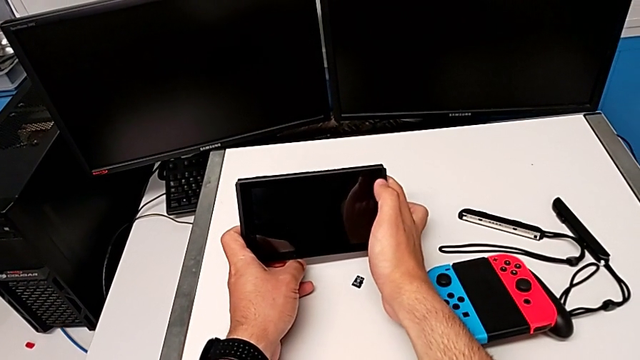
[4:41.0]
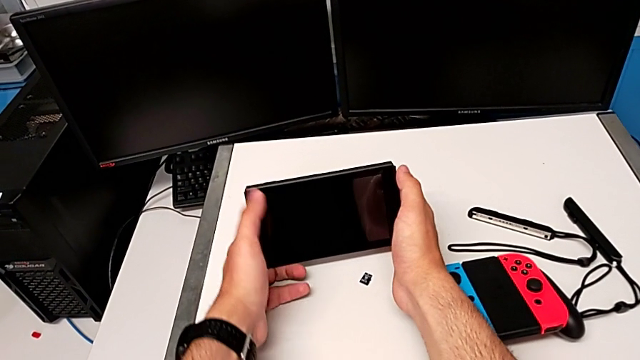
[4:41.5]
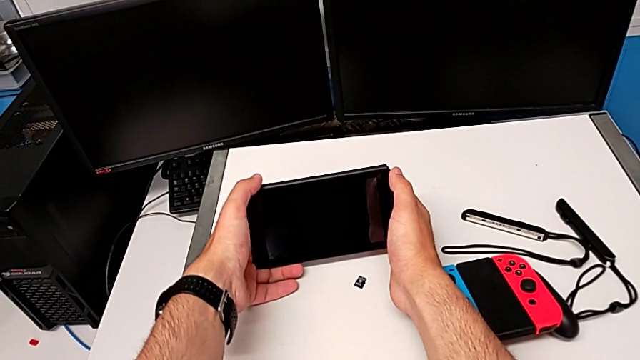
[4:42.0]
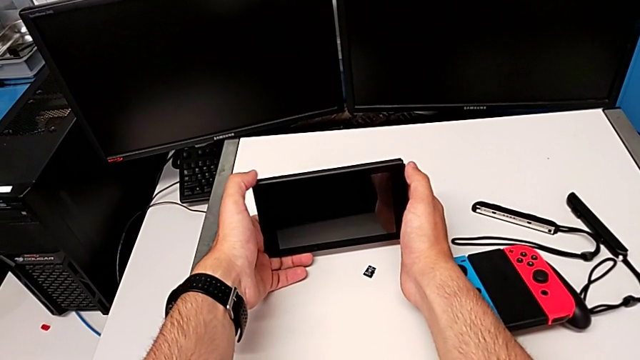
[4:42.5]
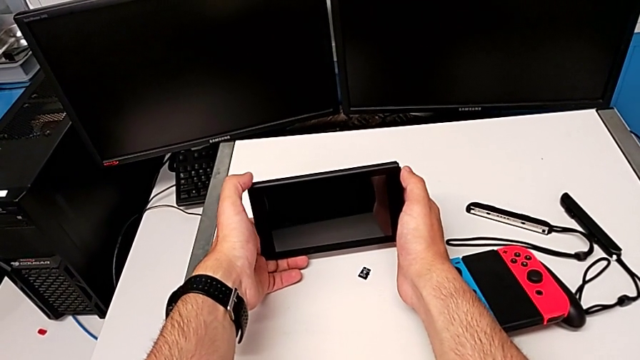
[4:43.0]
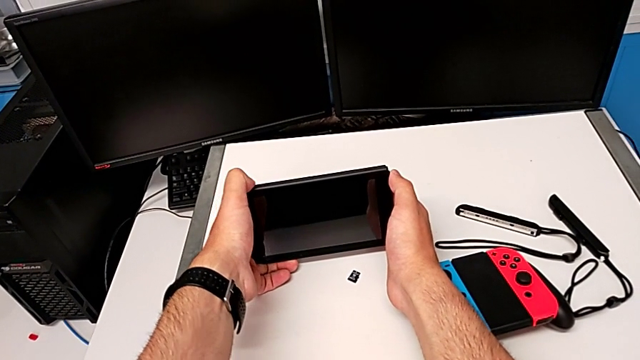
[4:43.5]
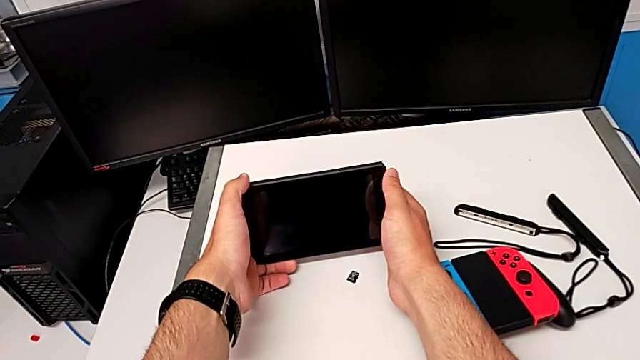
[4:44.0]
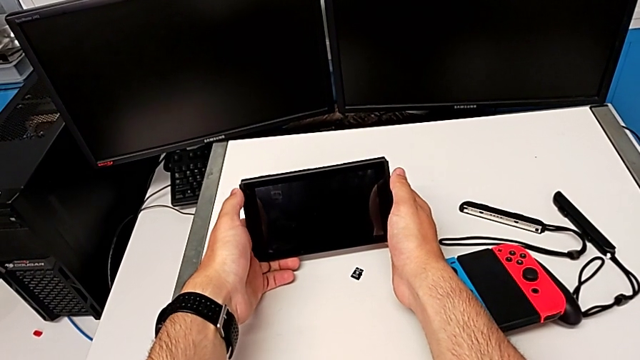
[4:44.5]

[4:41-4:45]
The camera wearer is turning on their Nintendo Switch. They press the button.

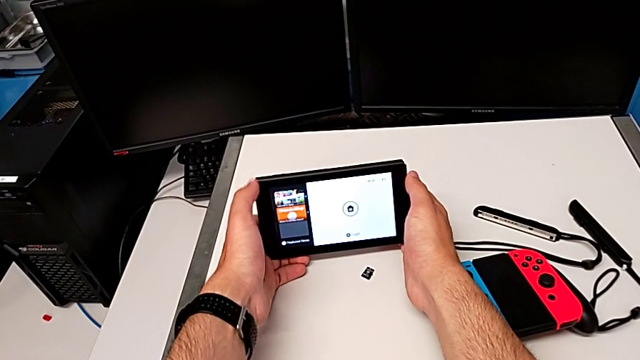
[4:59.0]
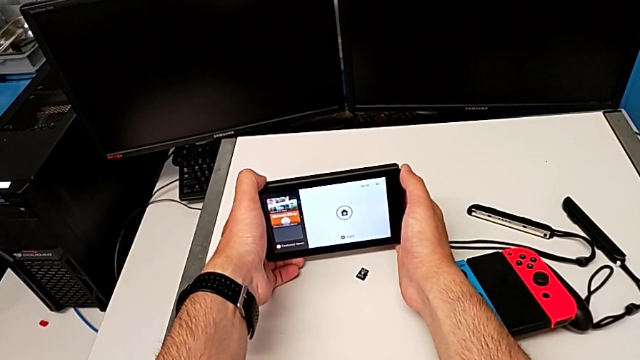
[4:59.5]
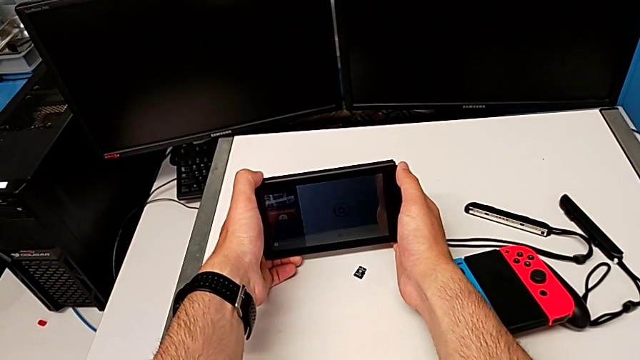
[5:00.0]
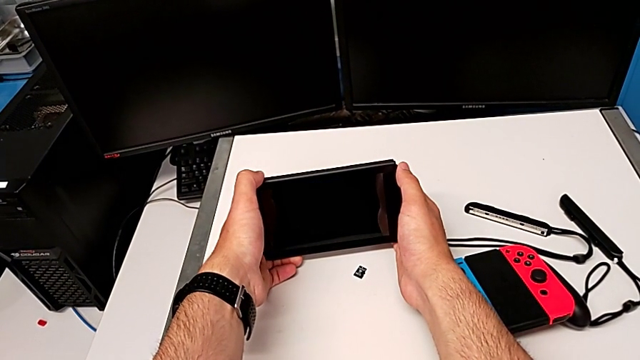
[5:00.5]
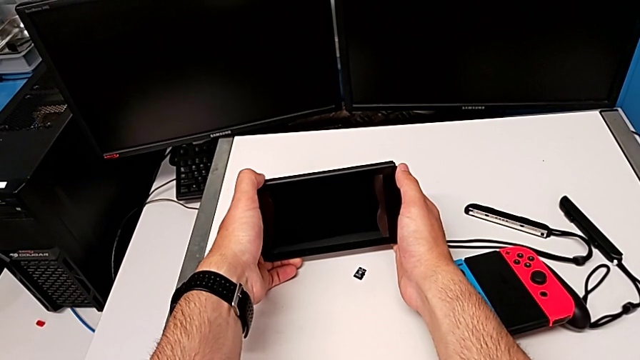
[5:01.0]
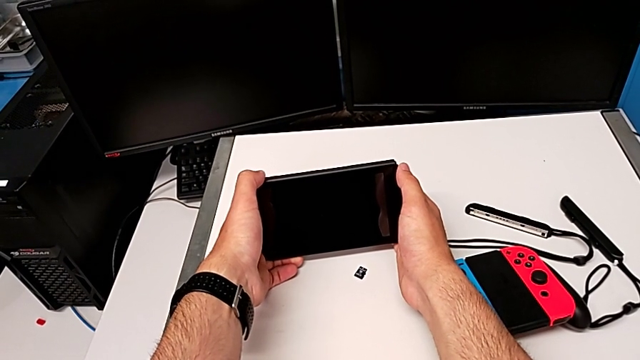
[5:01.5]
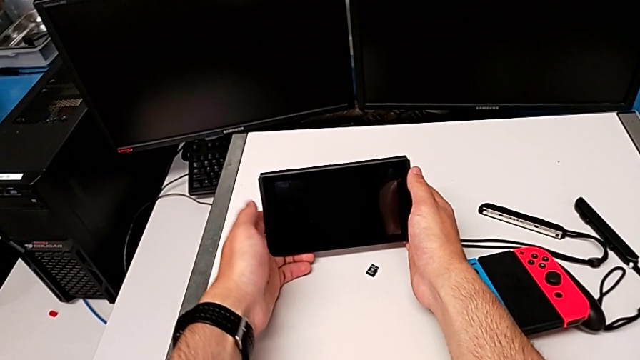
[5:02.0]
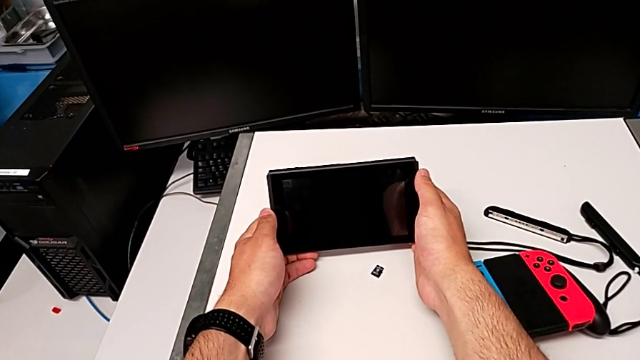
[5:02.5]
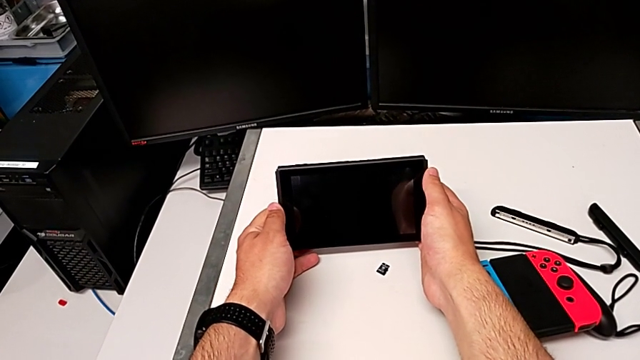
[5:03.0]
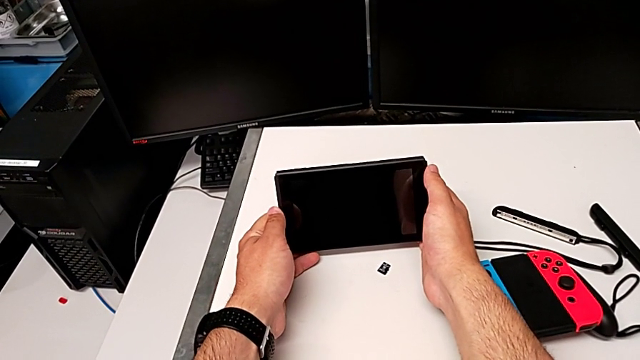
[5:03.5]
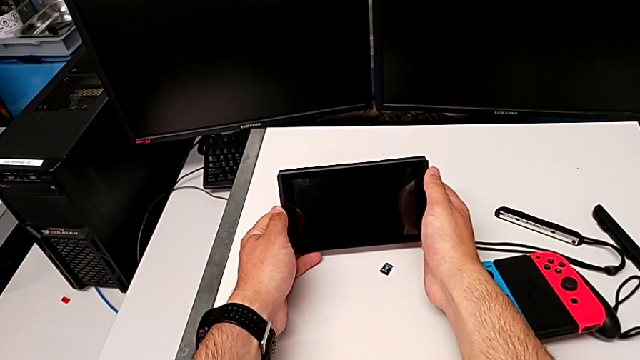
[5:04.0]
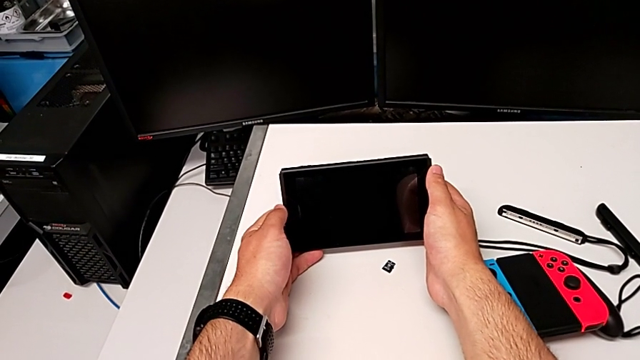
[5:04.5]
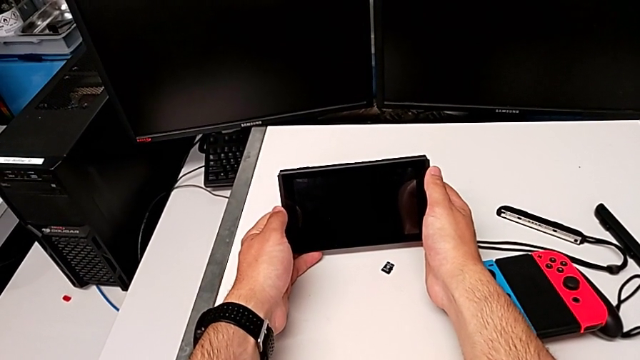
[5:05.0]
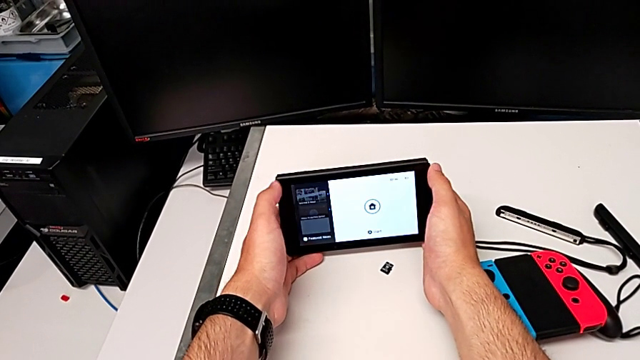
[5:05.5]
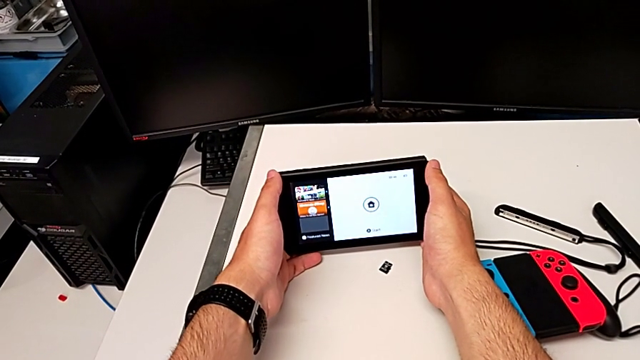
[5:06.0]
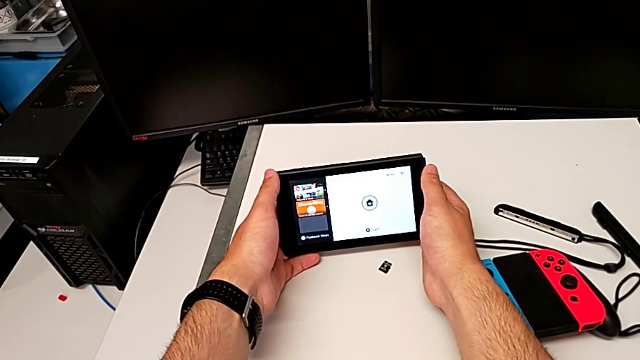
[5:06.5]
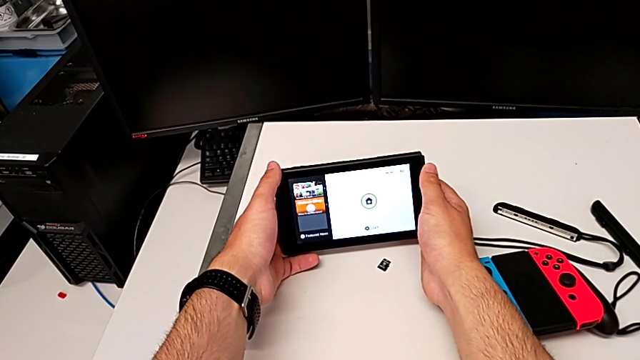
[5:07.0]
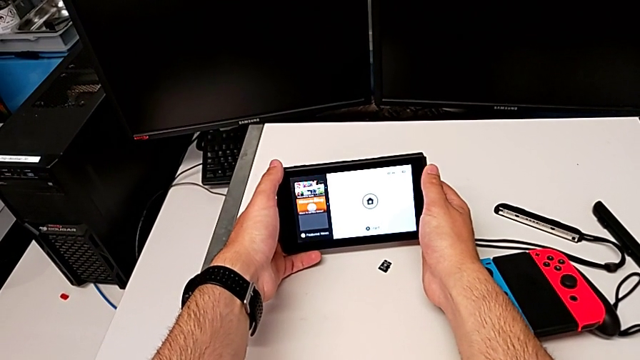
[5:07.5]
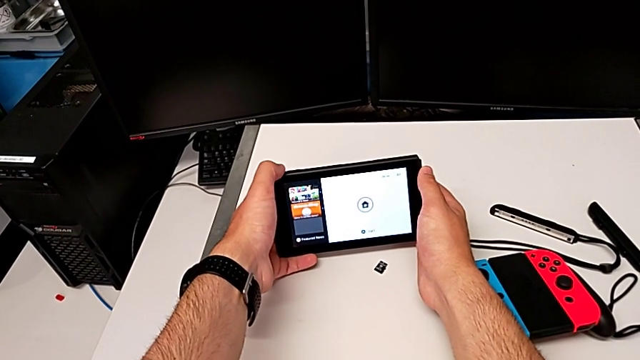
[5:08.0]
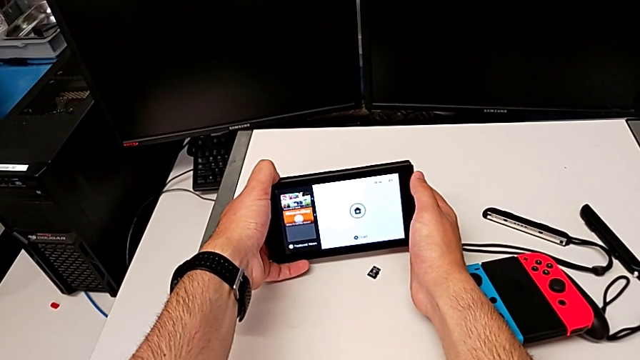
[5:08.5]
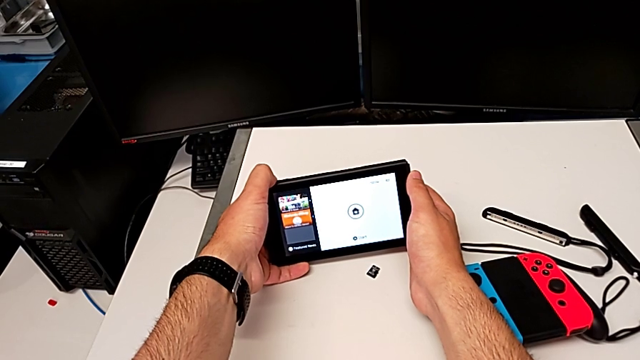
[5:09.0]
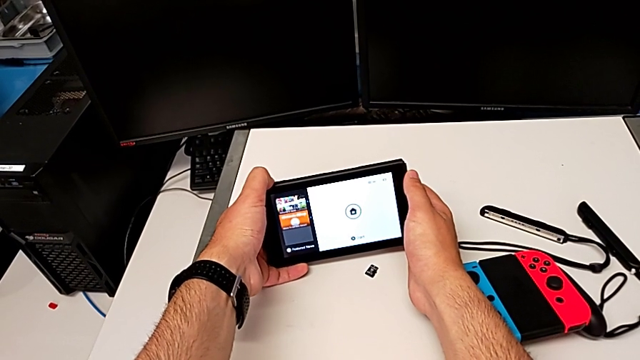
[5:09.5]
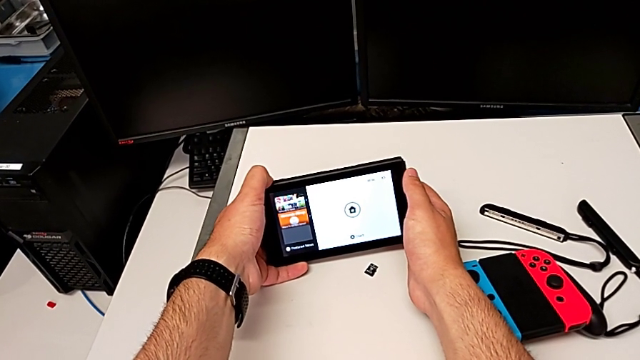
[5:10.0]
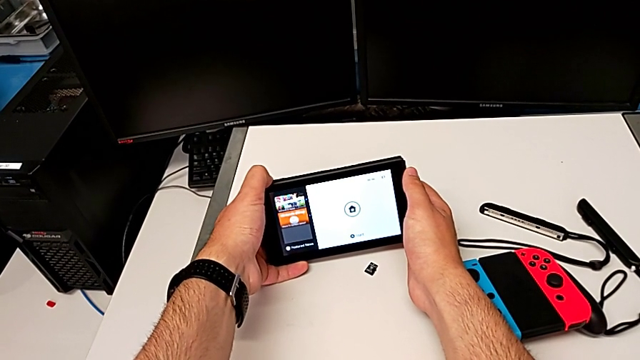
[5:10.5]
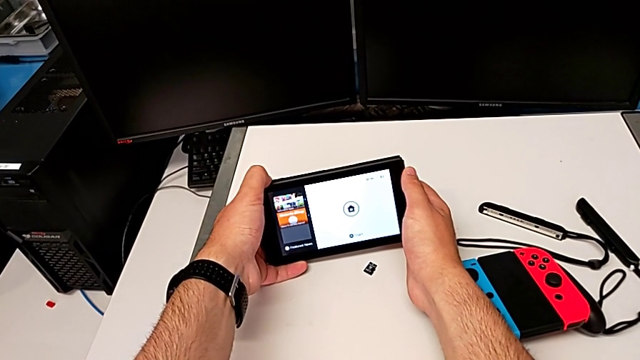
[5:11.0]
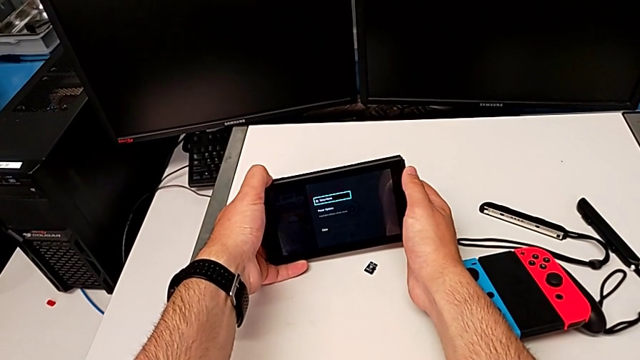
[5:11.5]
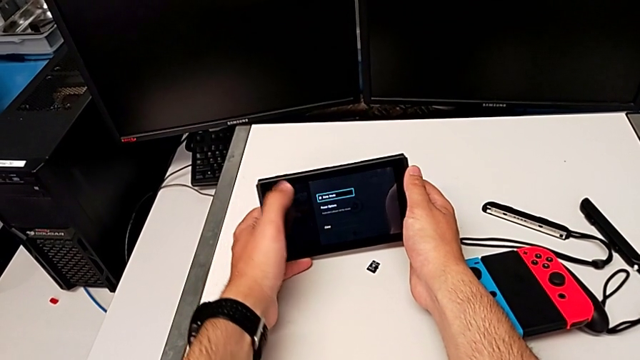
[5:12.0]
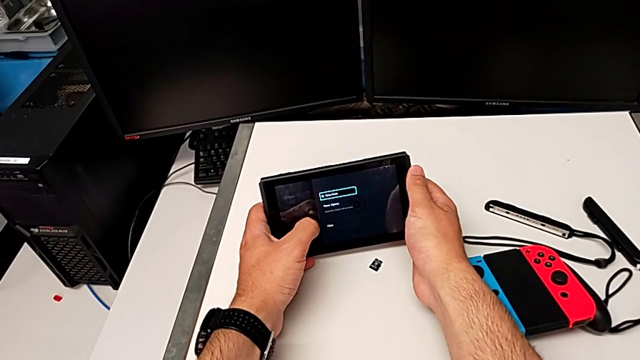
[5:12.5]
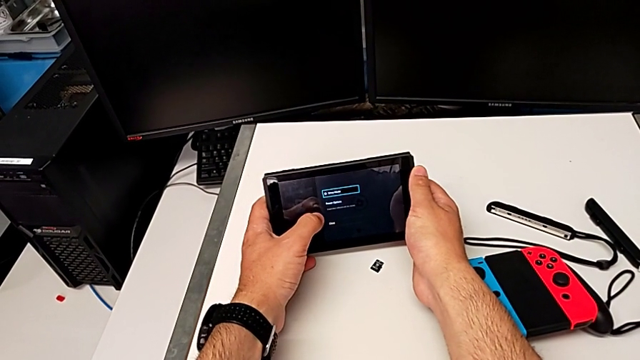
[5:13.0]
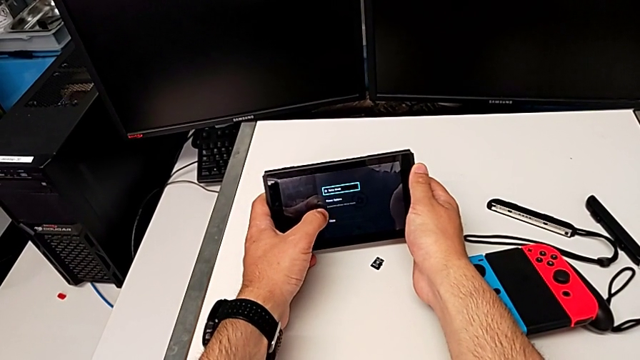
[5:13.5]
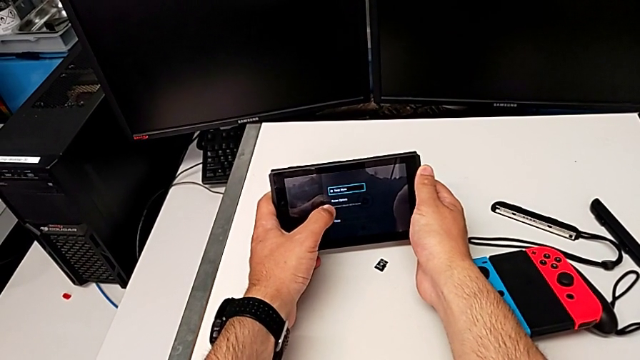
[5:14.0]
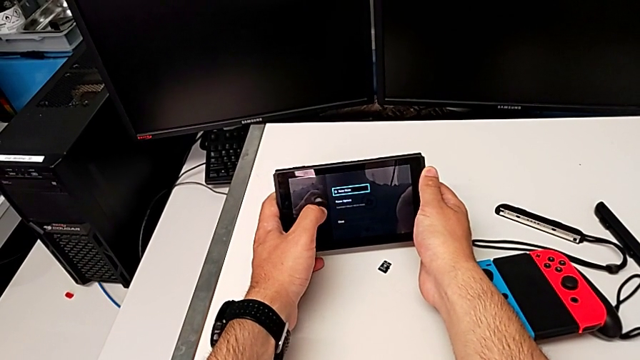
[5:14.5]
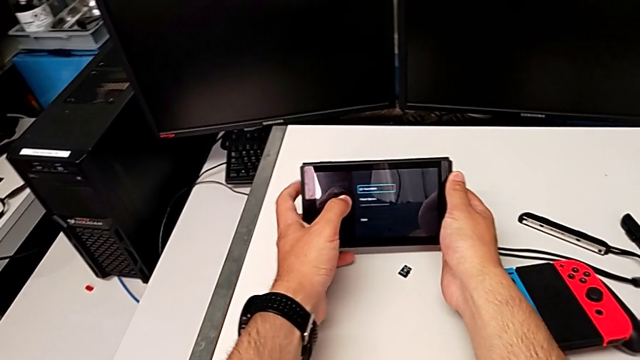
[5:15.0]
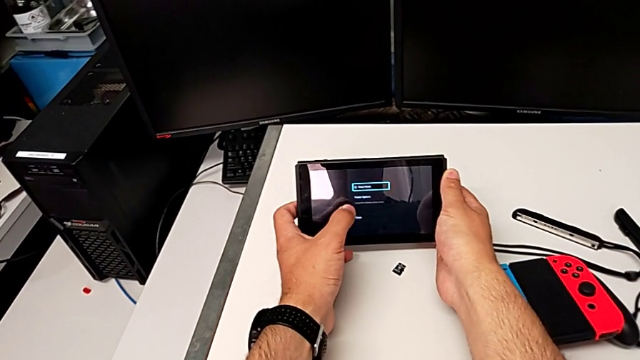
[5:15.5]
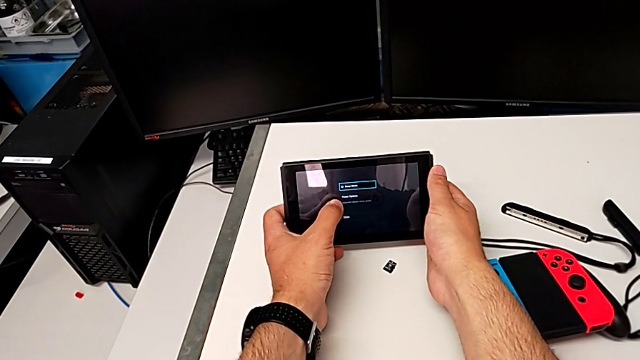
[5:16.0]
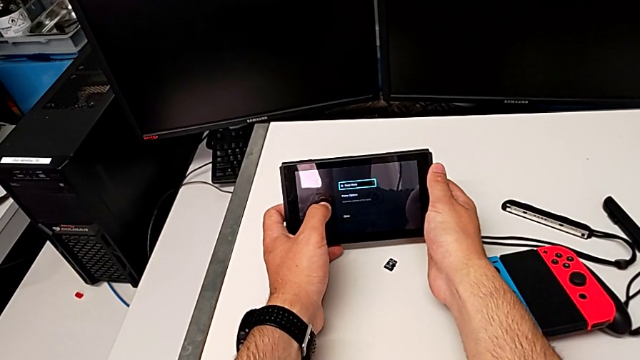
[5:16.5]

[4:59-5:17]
The camera wearer is turning off their Nintendo Switch. They press the button and hold it.
